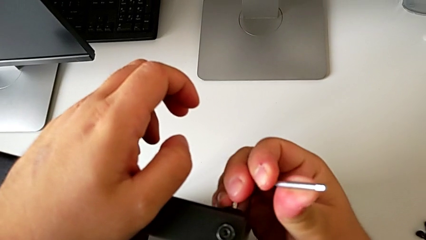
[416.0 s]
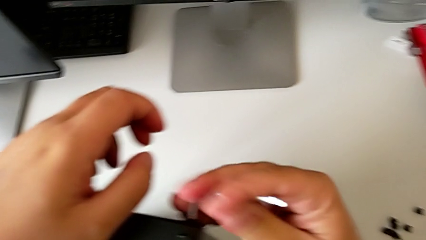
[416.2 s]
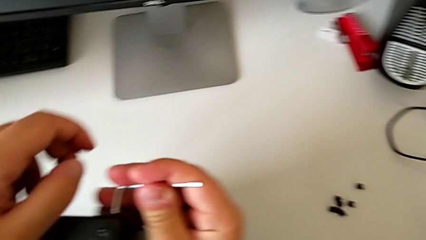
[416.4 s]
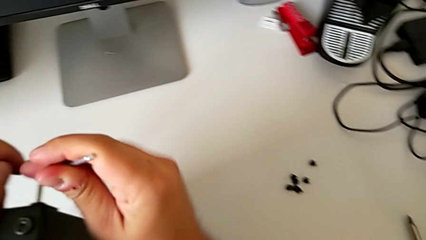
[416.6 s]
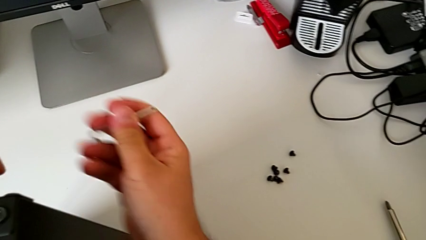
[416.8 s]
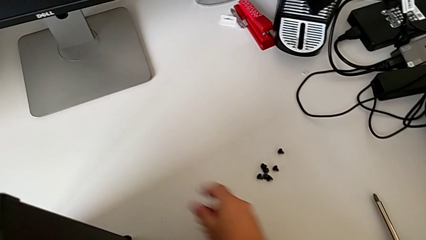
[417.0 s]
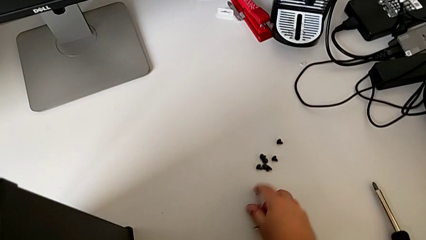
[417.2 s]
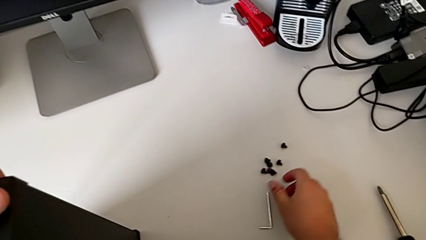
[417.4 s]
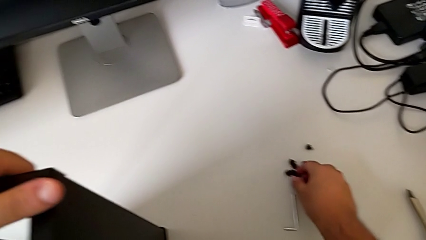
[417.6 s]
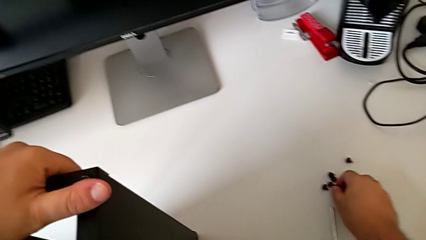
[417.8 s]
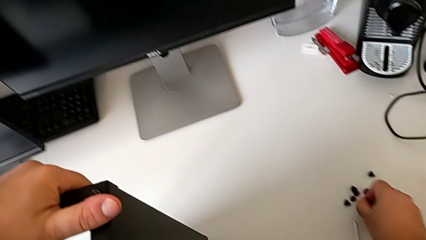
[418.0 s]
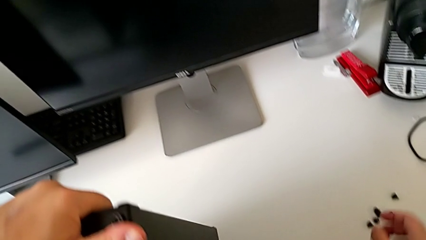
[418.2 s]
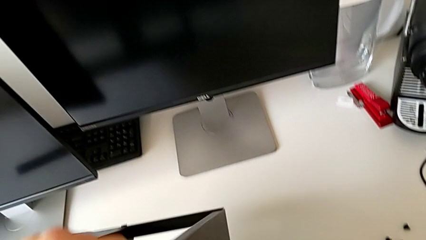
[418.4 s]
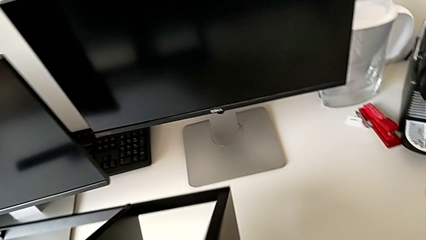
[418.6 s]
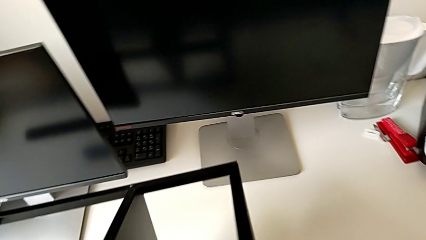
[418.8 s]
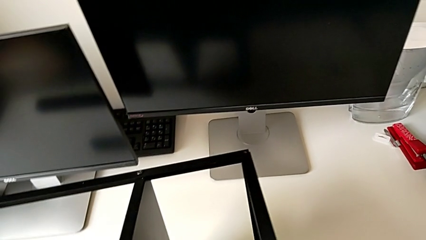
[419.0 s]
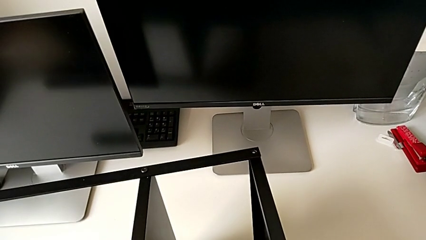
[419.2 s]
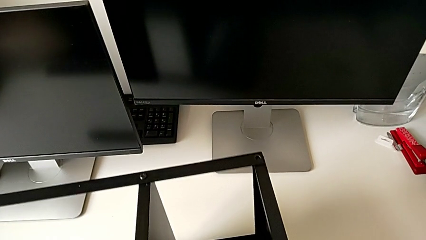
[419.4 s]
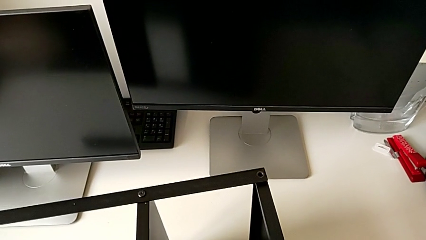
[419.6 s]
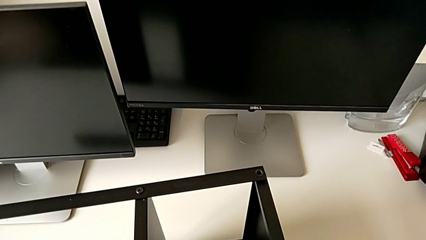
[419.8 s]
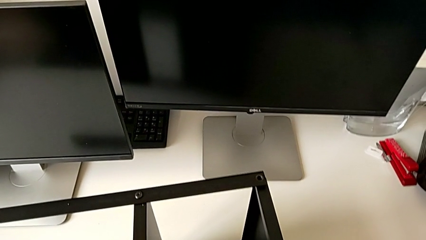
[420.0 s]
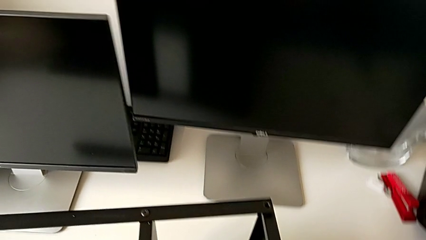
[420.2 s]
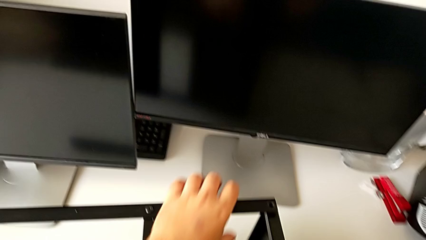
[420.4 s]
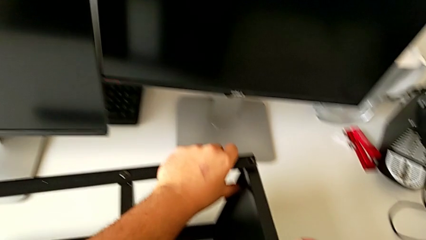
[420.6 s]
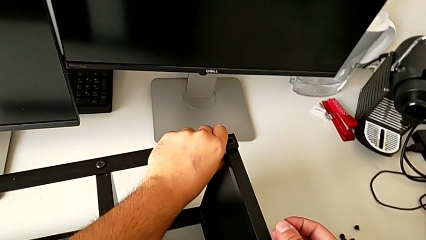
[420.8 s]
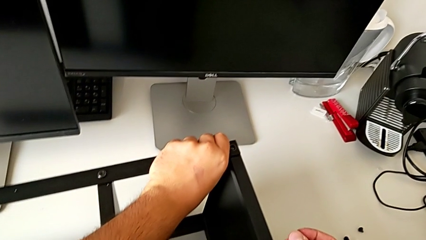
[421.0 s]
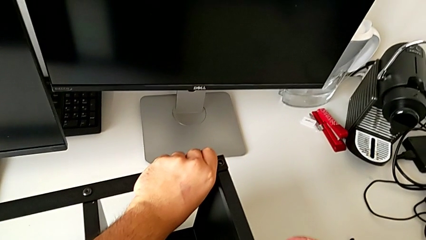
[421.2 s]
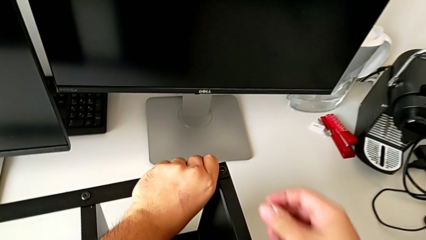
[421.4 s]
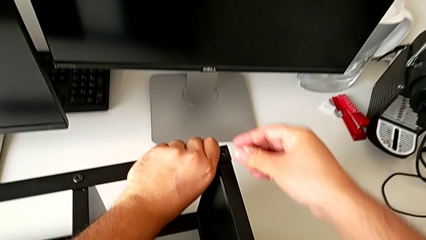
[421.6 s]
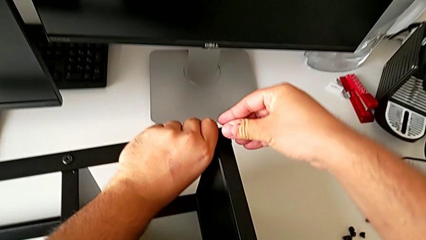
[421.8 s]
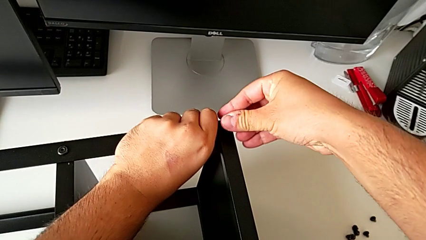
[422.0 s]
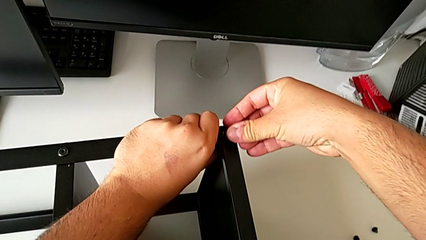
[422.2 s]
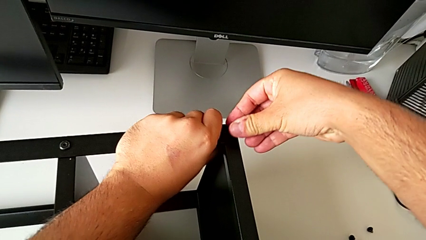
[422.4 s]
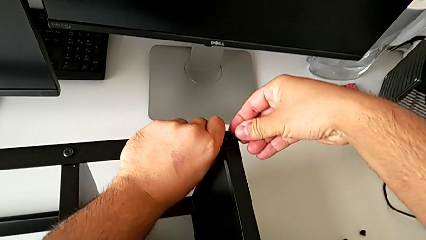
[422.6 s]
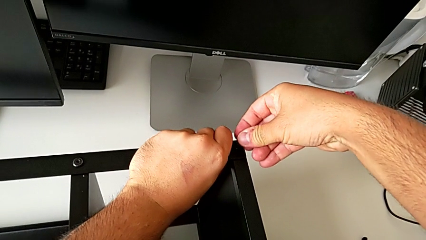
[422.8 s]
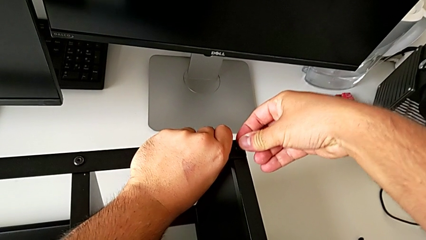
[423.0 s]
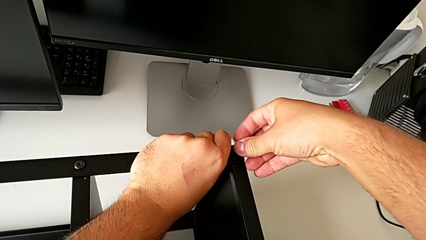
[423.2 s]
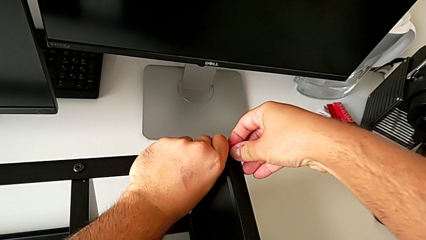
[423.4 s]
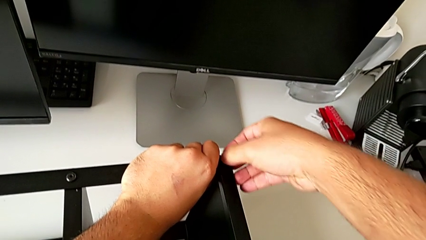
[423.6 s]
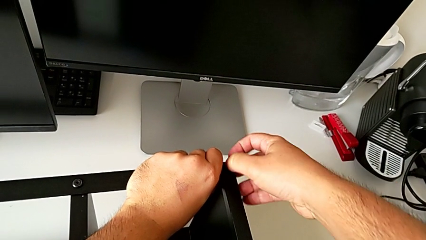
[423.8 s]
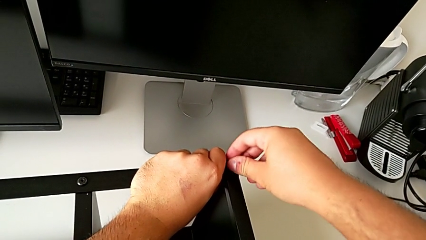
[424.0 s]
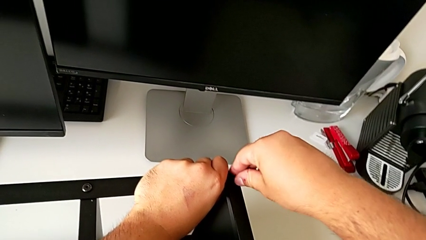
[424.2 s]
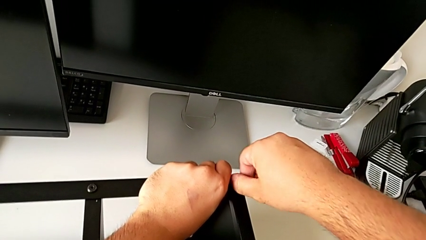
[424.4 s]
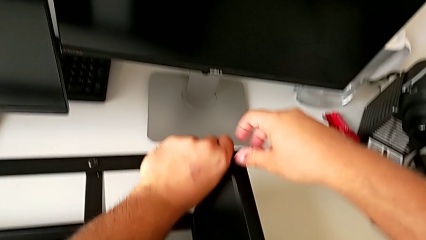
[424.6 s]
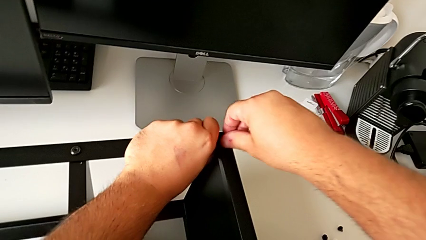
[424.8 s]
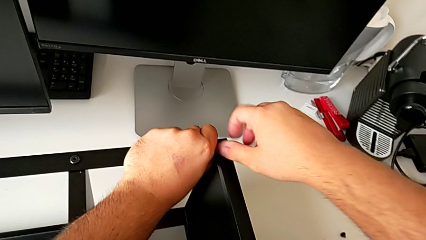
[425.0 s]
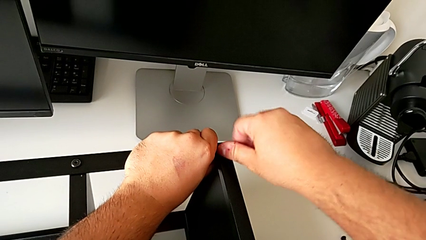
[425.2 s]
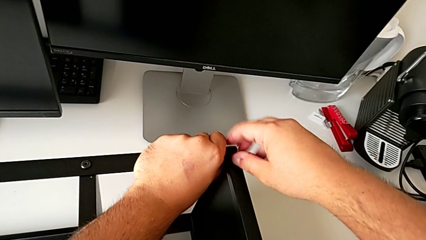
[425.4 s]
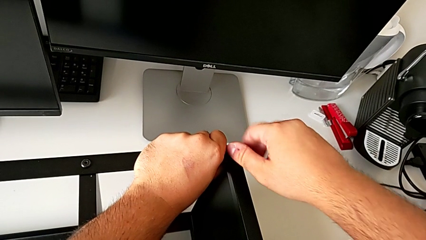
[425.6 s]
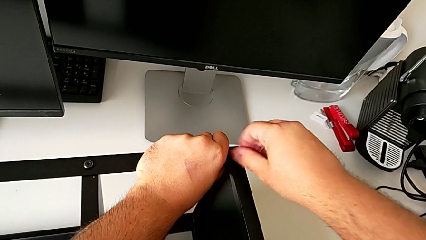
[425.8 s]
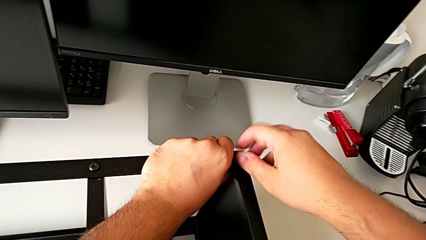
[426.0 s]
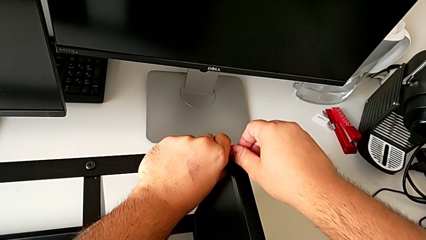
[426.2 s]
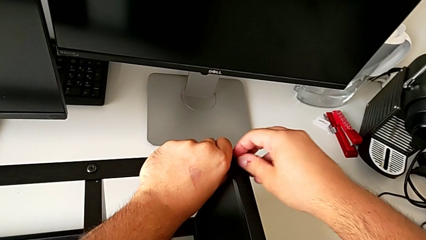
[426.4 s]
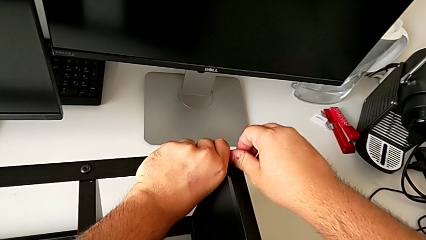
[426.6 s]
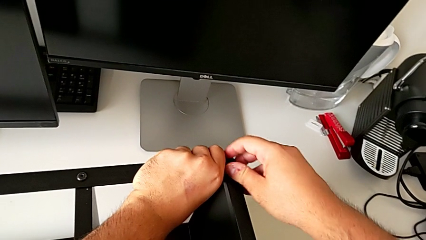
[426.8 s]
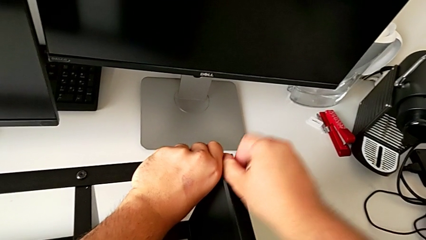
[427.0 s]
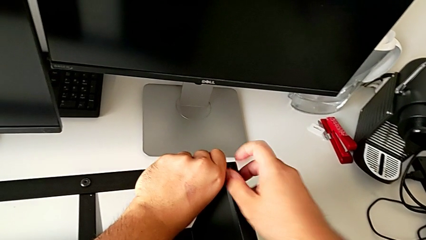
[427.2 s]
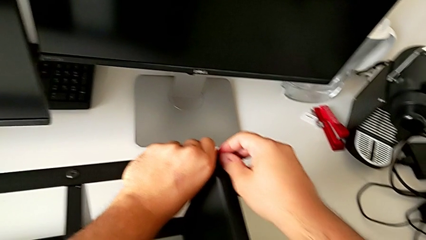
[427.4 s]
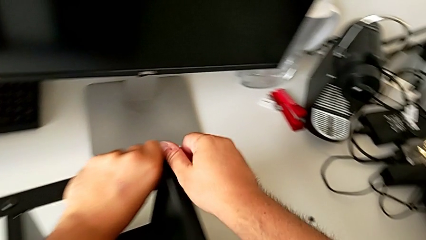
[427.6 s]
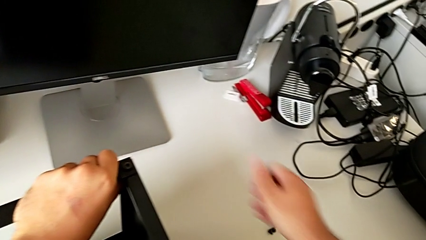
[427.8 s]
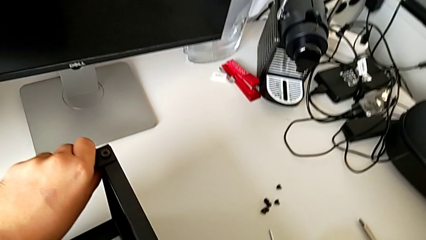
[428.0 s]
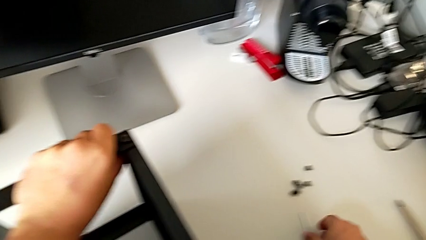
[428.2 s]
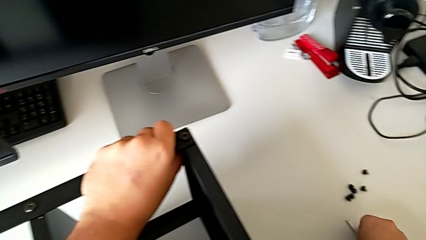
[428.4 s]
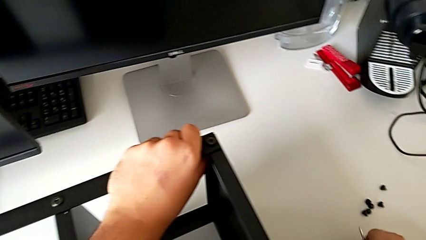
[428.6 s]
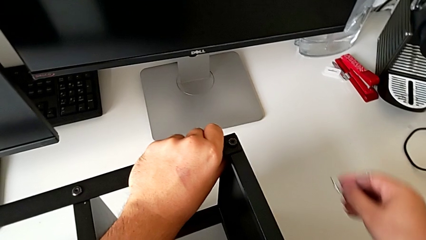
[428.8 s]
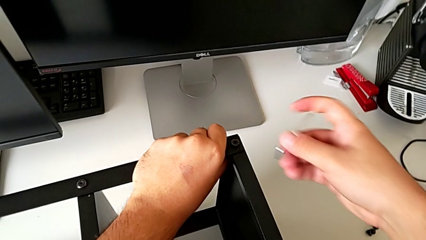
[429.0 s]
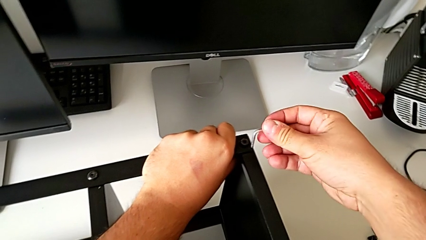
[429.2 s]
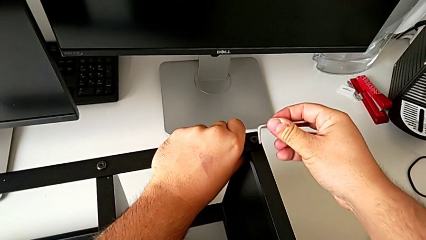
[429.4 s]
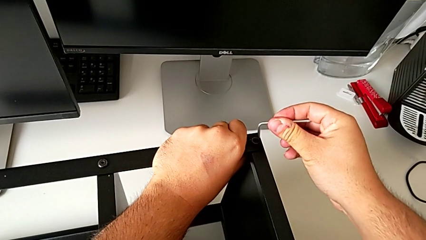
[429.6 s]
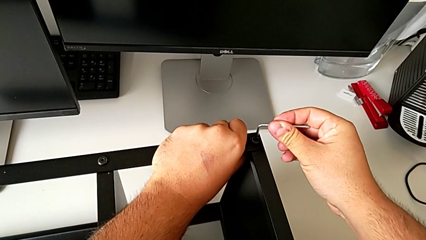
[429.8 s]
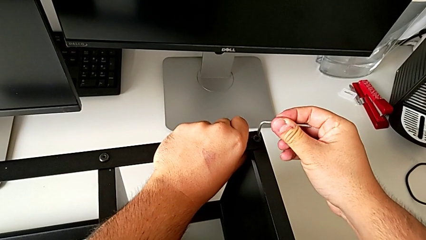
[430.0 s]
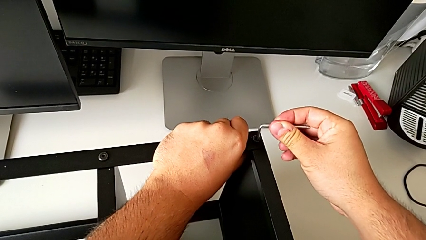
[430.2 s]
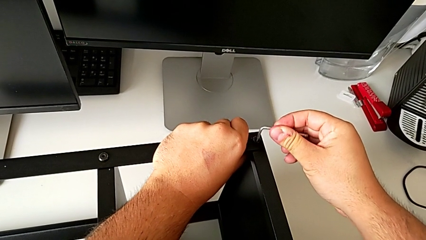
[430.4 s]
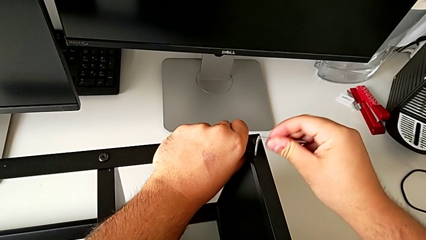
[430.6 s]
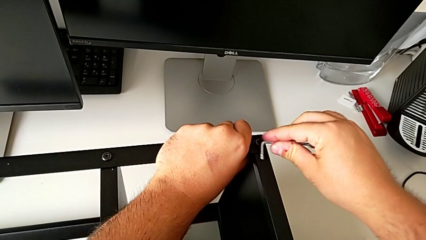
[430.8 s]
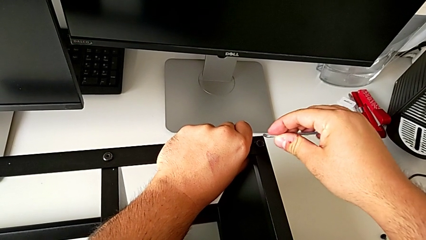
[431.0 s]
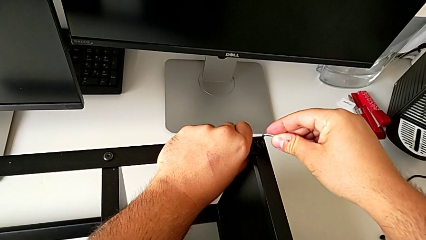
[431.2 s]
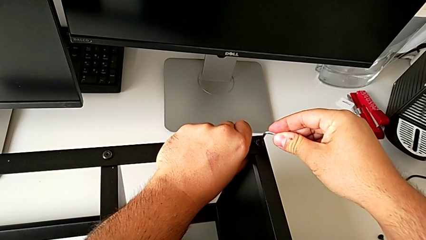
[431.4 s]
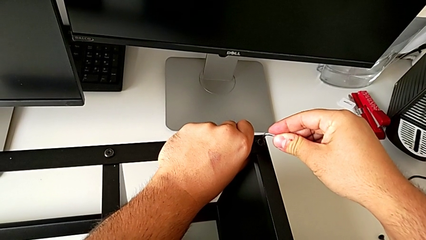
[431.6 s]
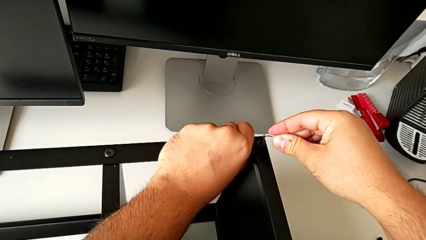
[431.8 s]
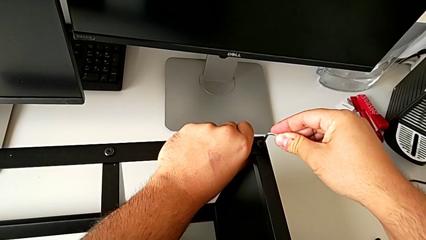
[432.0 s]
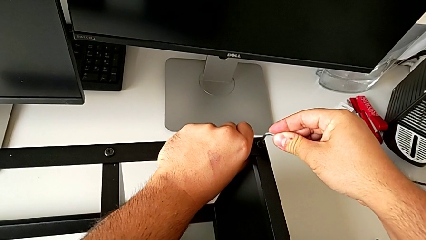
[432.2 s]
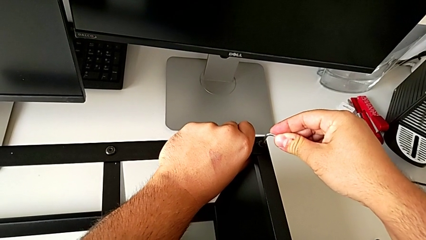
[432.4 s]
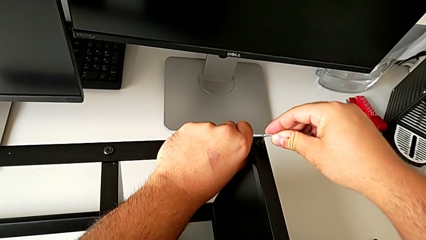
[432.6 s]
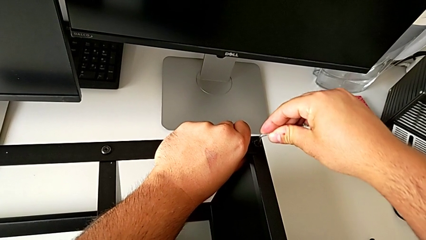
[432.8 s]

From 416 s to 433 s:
The camera wearer is assembling the second leg of the table. They place the Allen wrench, grab the hex socket head, rotate the tray, screw the hex socket head and grab the Allen wrench.
